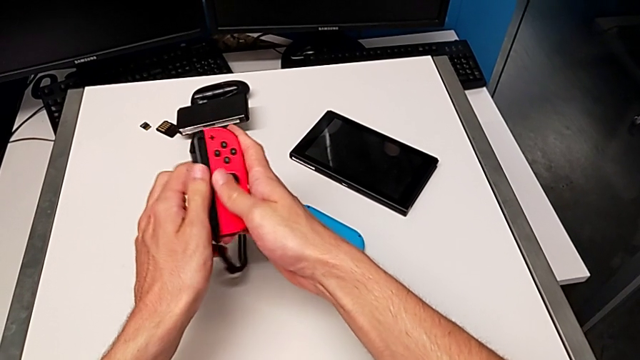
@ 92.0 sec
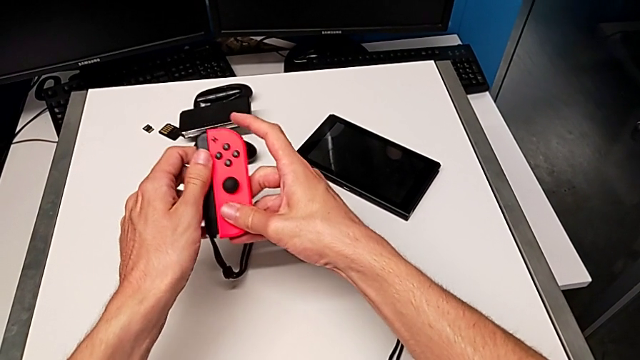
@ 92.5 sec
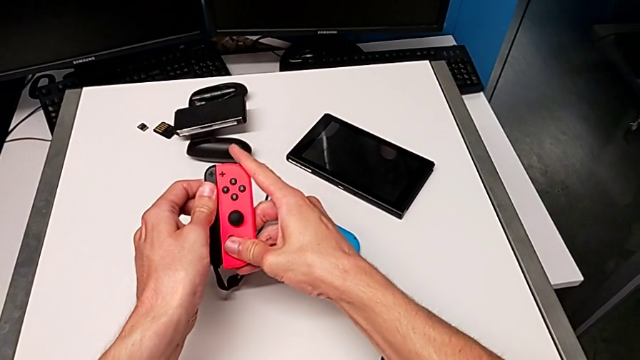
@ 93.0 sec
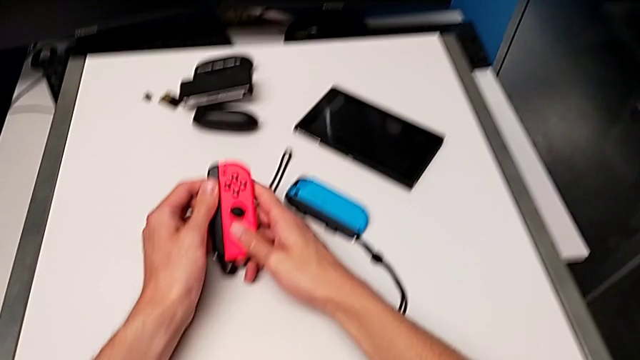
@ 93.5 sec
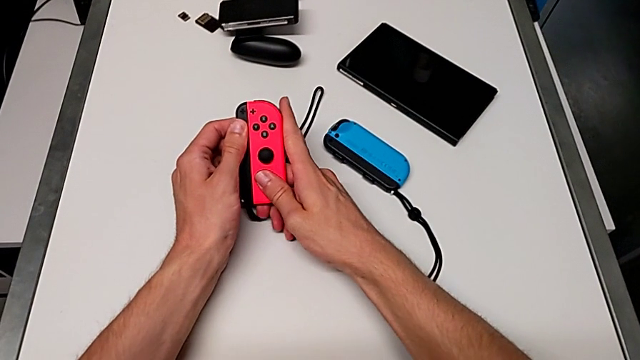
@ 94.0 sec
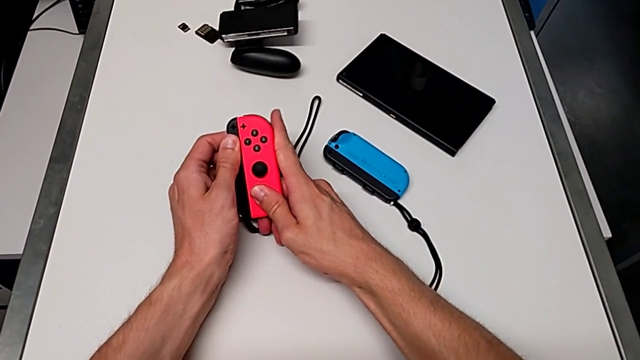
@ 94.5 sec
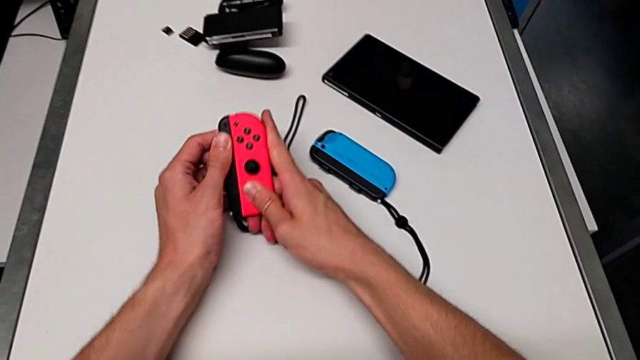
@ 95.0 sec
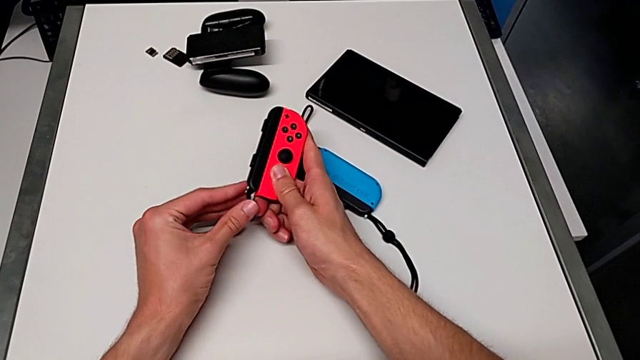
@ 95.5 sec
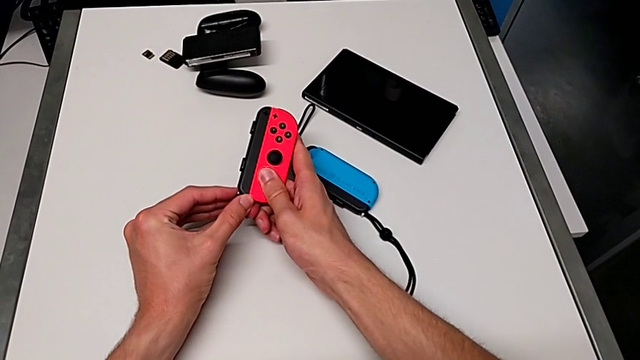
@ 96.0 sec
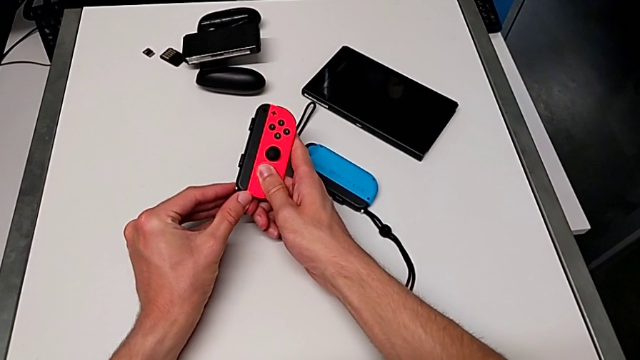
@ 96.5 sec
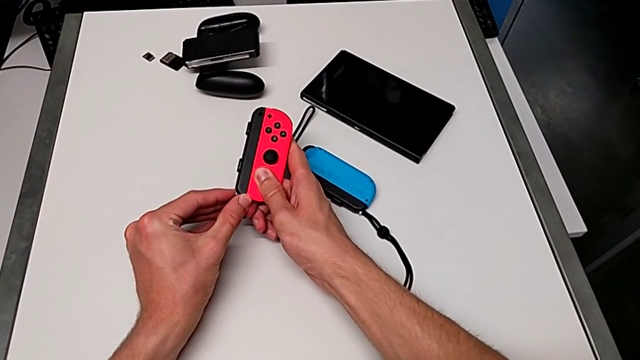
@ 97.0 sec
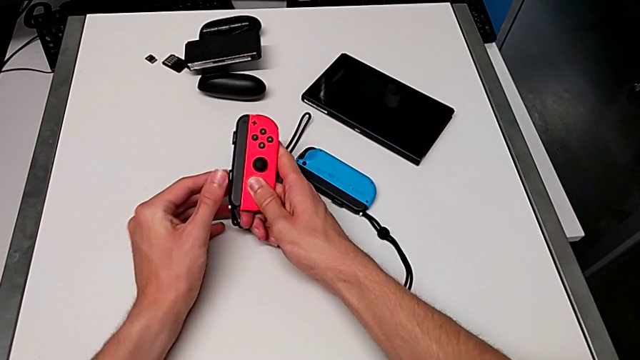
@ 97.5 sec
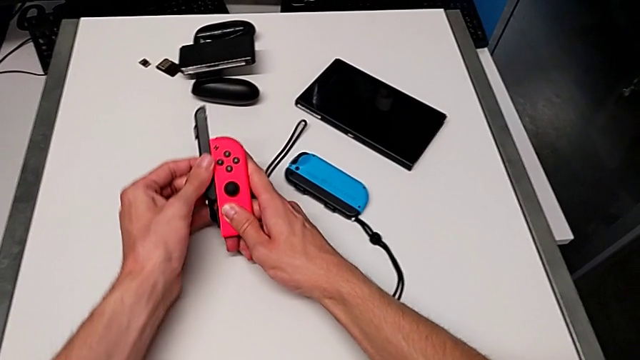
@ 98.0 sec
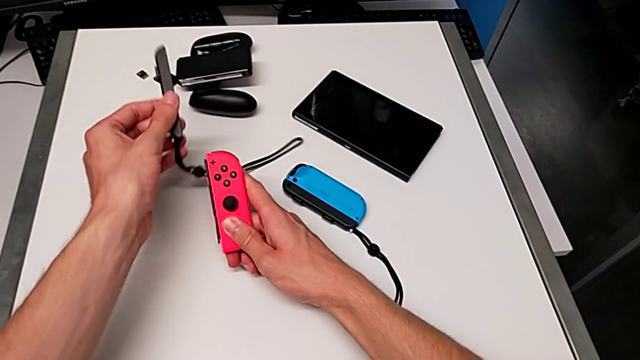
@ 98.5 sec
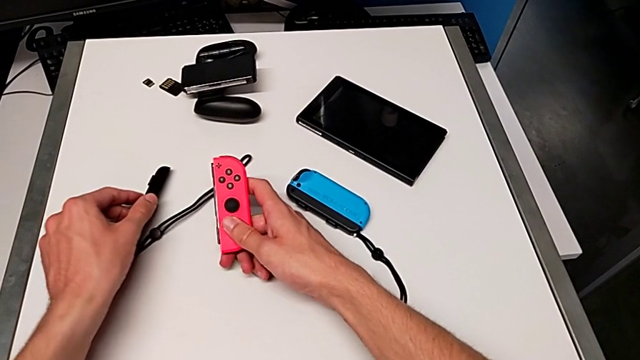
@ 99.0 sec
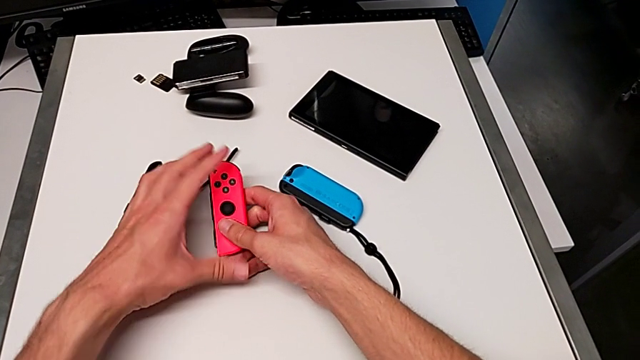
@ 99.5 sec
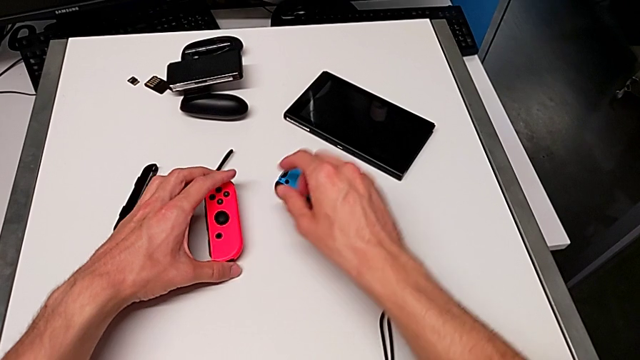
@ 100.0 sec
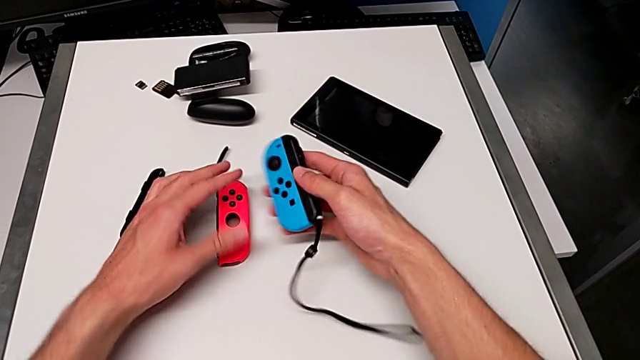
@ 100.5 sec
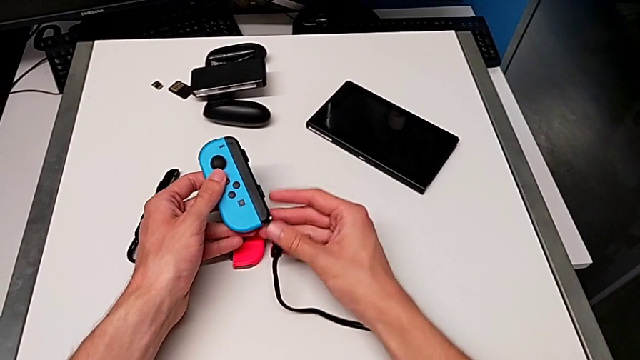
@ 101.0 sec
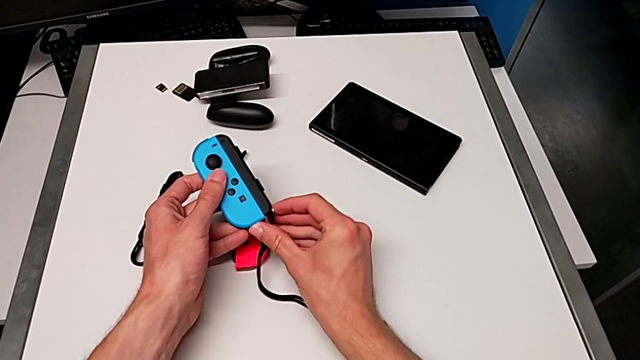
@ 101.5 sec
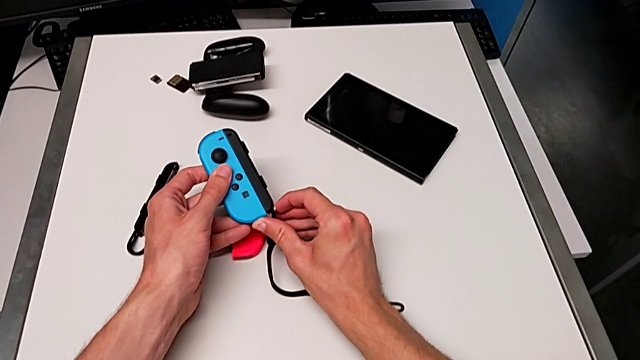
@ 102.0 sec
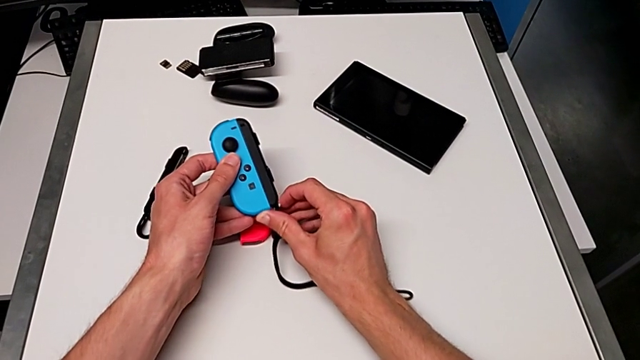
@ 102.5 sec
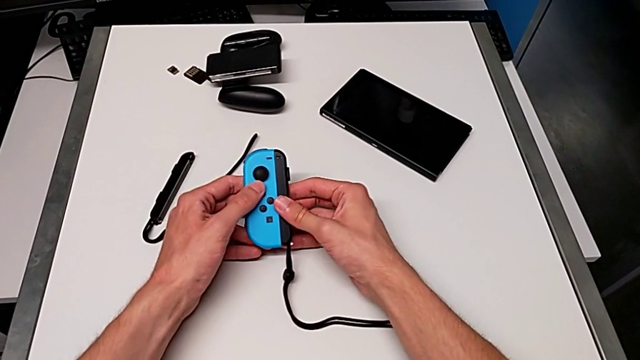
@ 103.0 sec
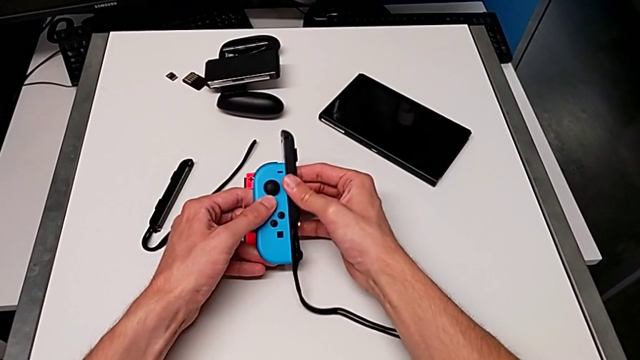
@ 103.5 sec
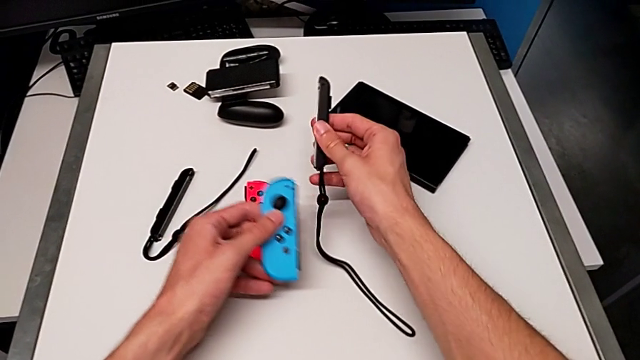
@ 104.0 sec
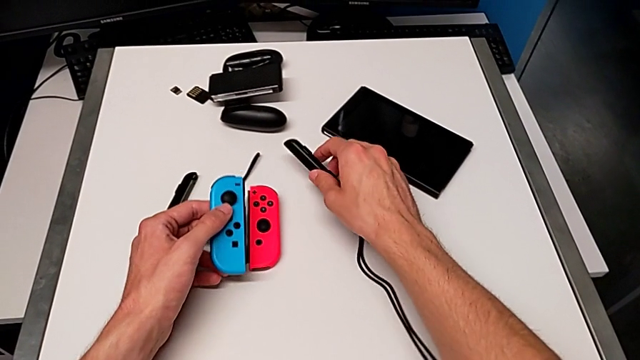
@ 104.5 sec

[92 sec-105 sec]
The camera wearer is withdrawing the Joy-Con straps from the Joy-Con controllers. They pull the Joy-Con strap, unlock the red Joy-Con controller, disassemble the Joy-Con strap, drop it, grab the blue Joy-Con controller, unlock the Joy-Con strap lock and disassemble the Joy-Con strap.

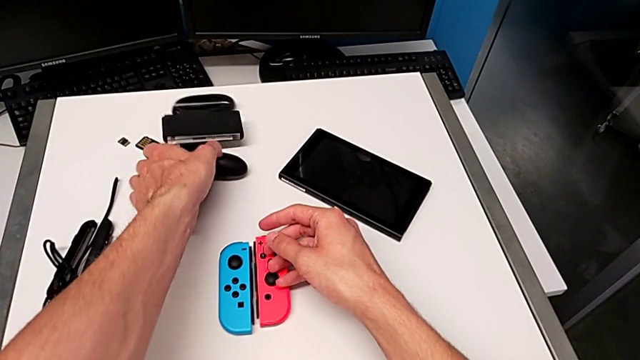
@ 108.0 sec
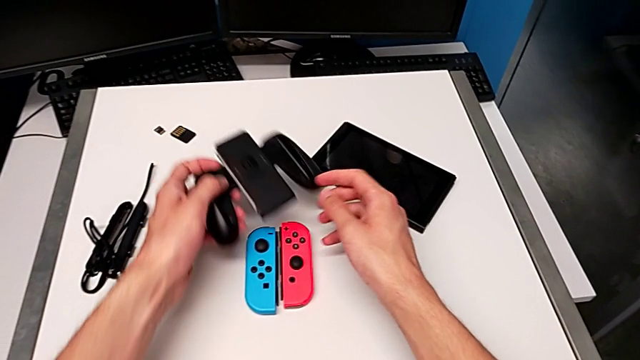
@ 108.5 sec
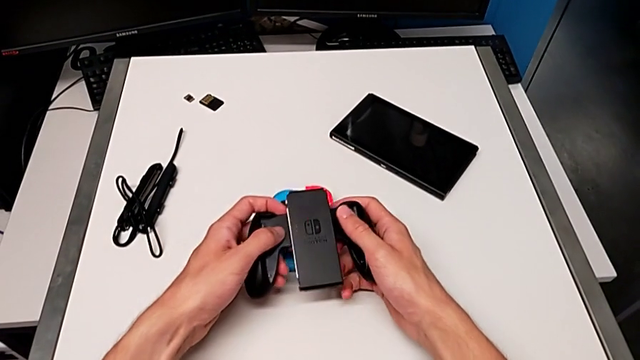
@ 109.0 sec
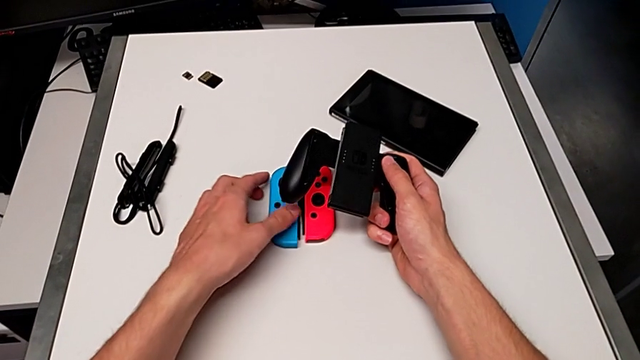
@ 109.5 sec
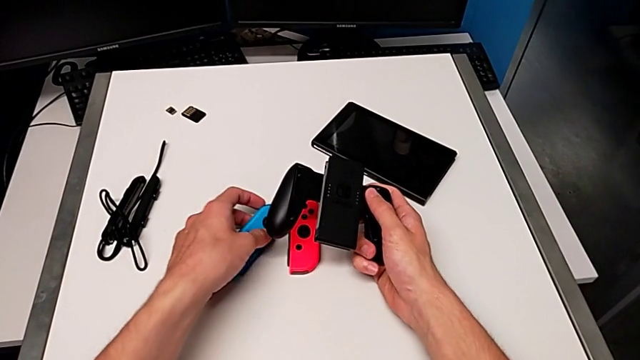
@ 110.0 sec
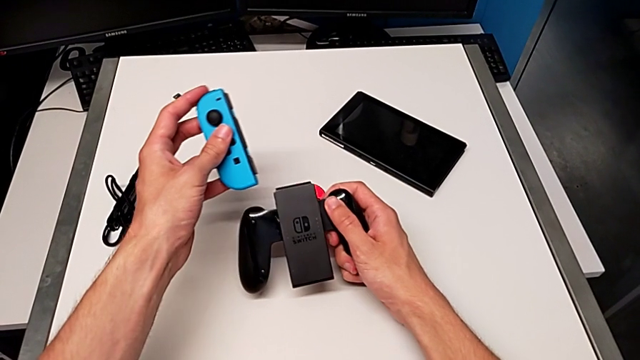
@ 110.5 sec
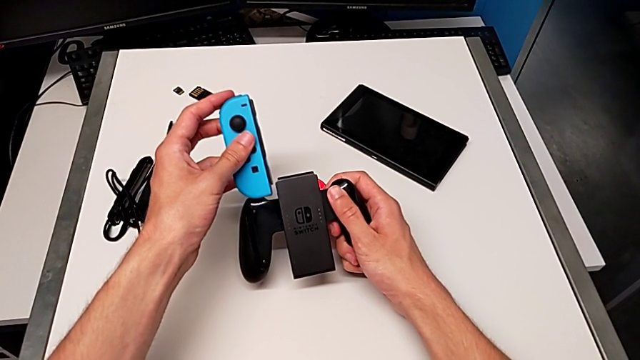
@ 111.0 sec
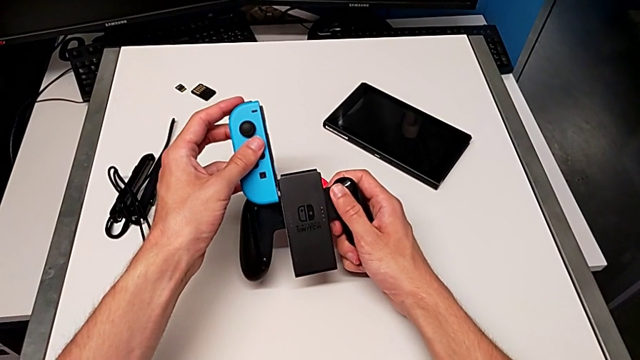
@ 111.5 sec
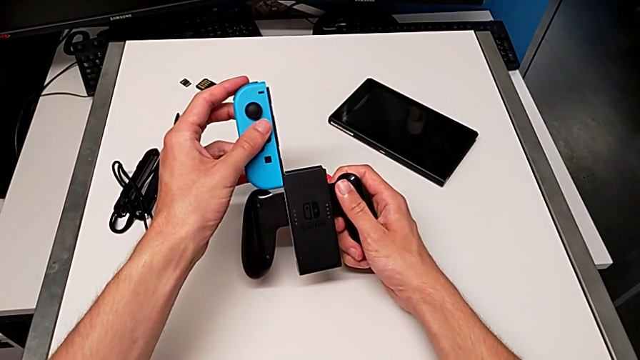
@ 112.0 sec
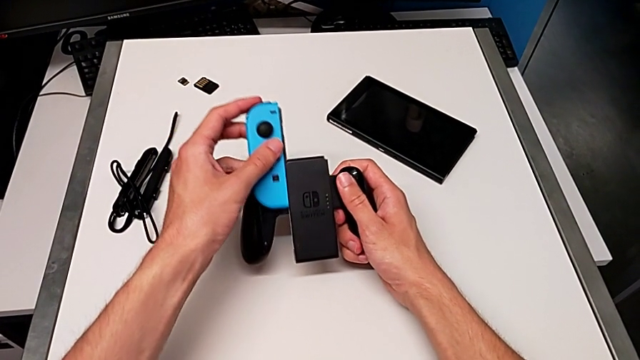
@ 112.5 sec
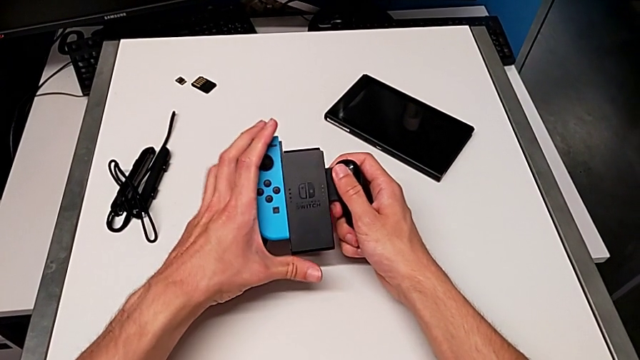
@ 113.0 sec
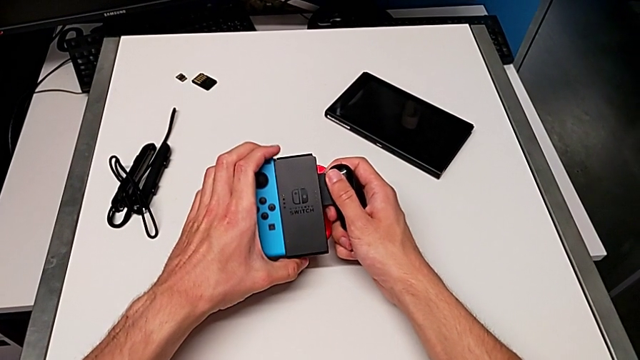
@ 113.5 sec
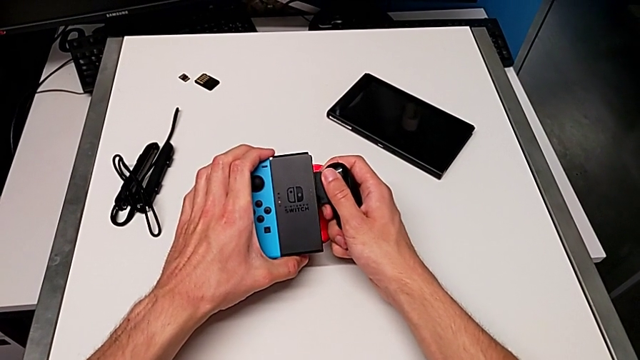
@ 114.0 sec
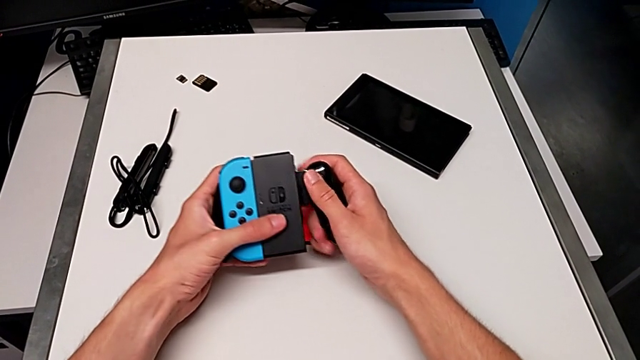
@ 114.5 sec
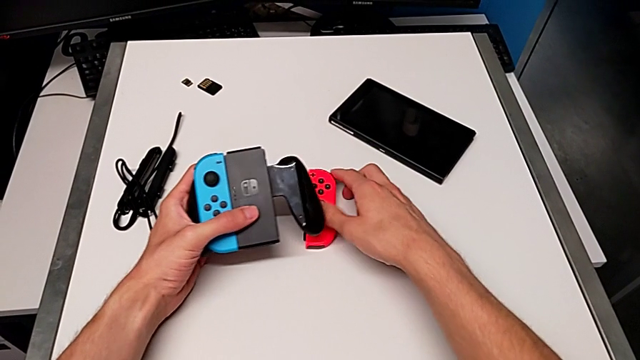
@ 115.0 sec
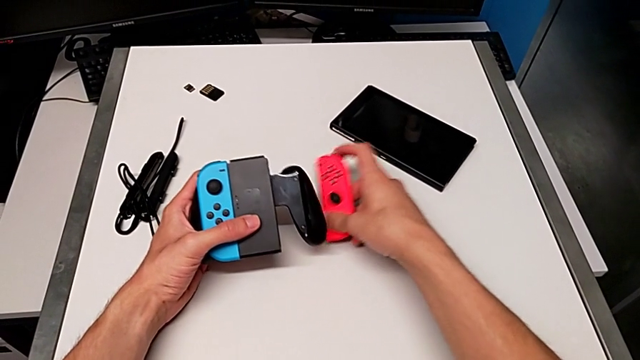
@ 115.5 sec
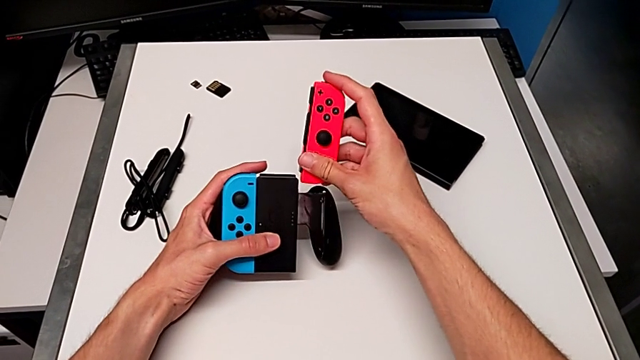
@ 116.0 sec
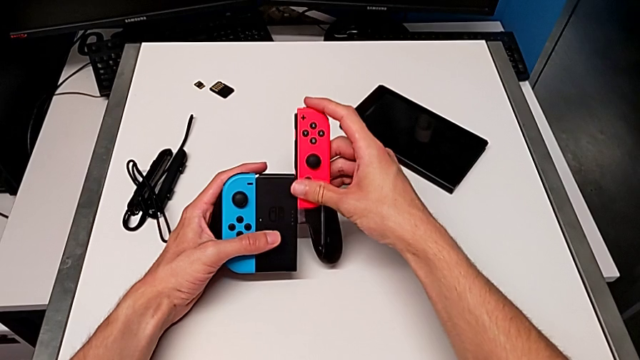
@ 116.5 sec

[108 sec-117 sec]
The camera wearer is assembling the Joy-Con controllers to the handheld grip. They grab the comfort grip, insert the blue Joy-Con controller and begin to insert the red Joy-Con controller.
